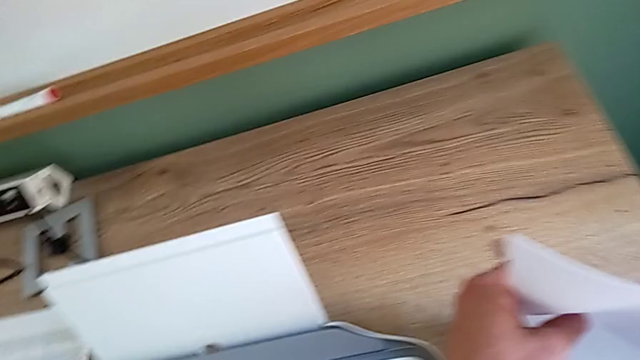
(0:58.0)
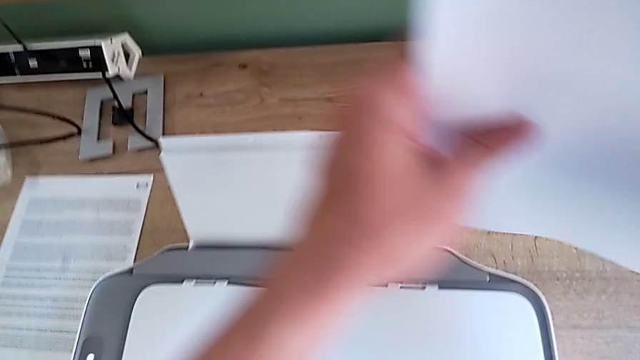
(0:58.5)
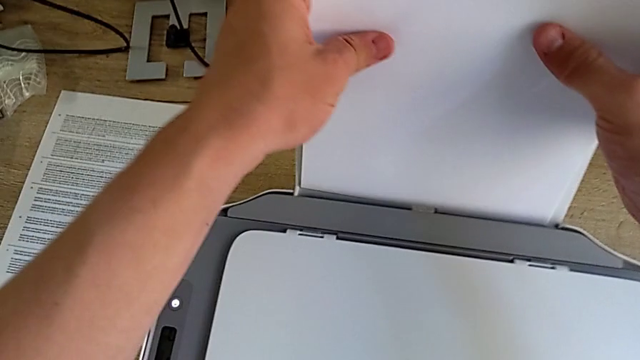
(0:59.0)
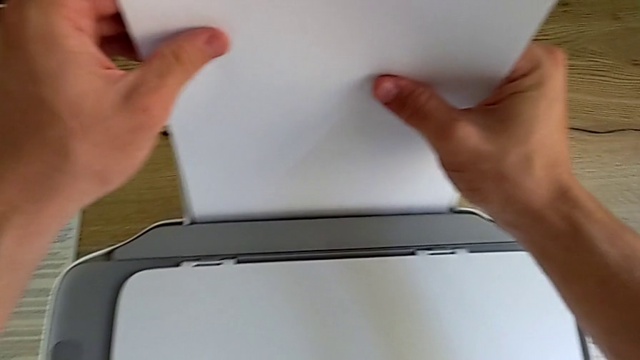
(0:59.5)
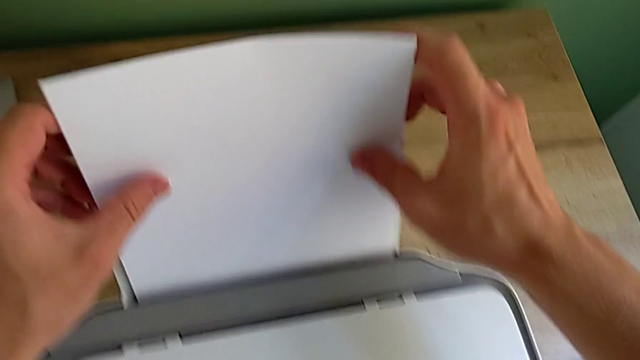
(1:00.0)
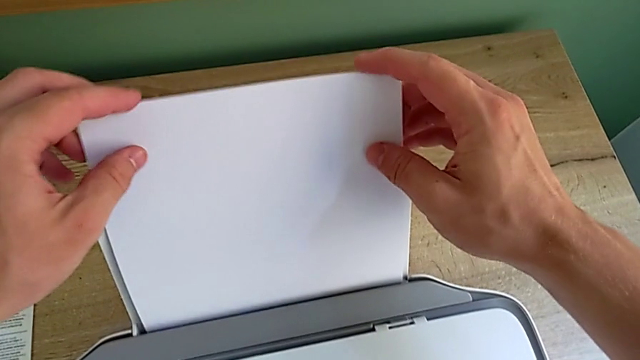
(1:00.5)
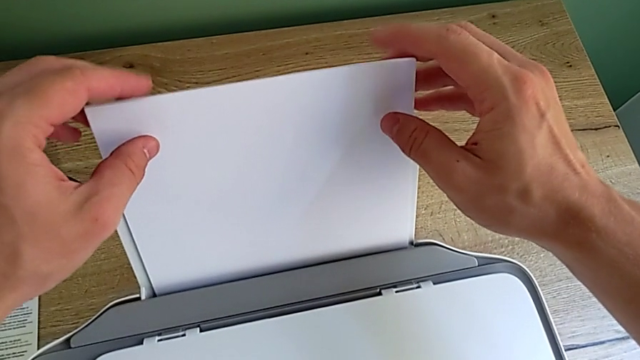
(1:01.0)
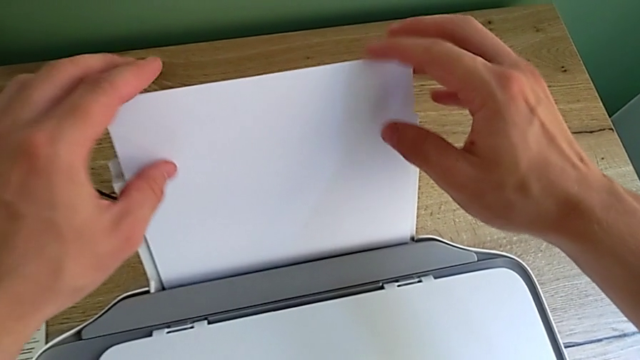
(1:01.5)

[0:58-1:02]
The camera wearer is inserting the paper stack into the paper tray. They insert the paper stack.

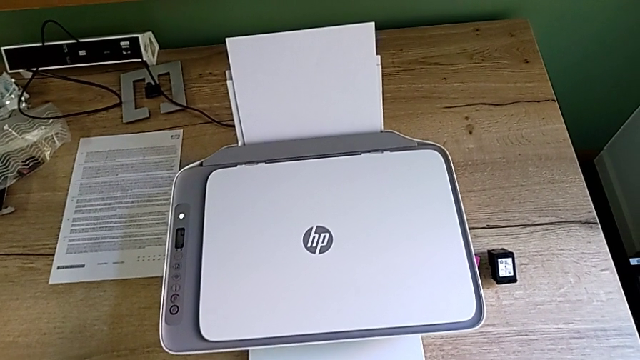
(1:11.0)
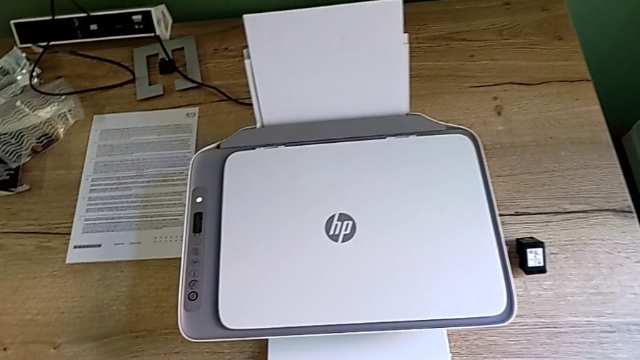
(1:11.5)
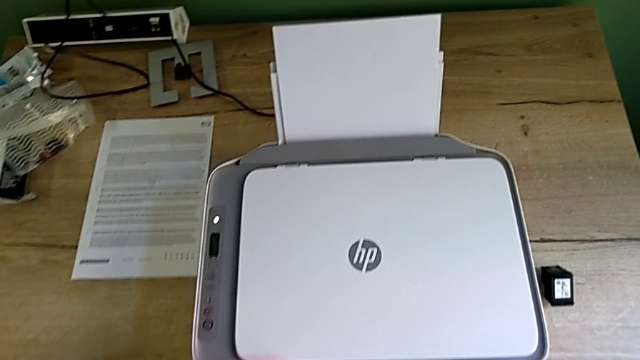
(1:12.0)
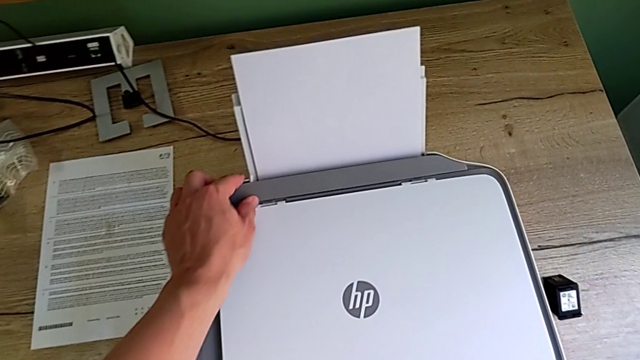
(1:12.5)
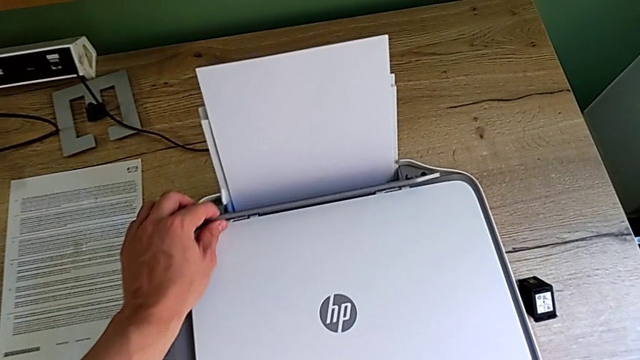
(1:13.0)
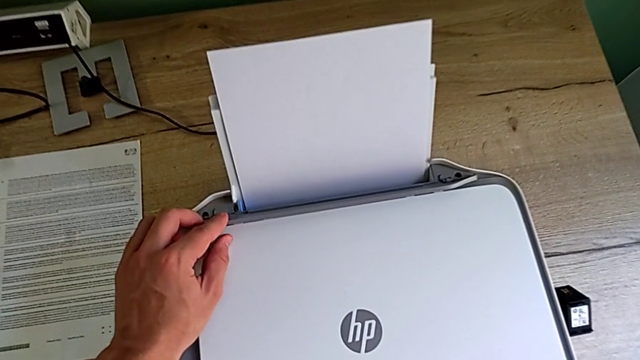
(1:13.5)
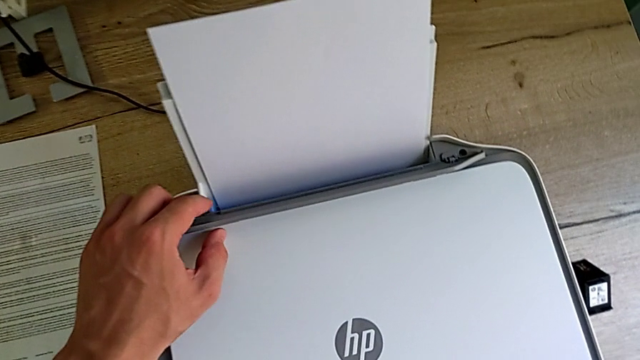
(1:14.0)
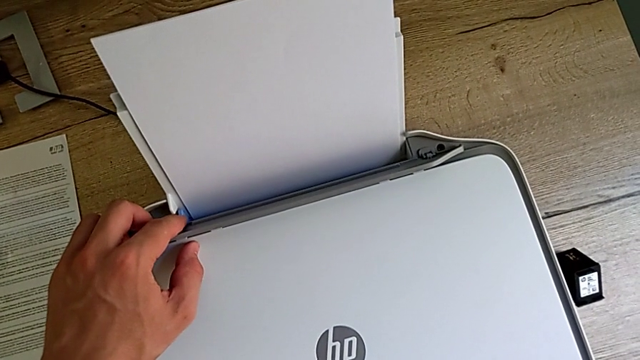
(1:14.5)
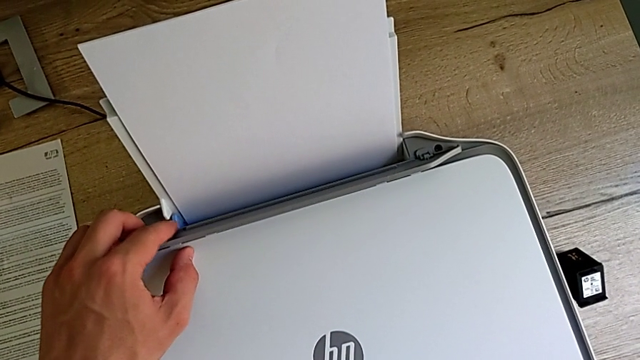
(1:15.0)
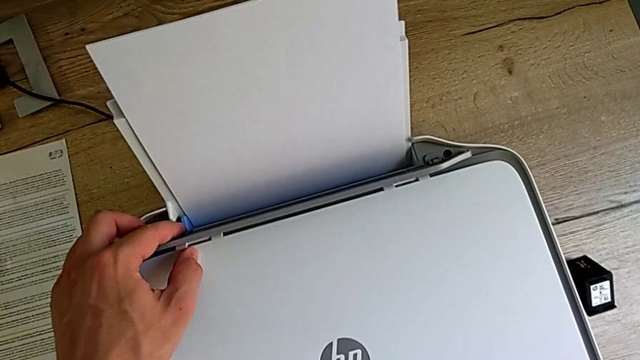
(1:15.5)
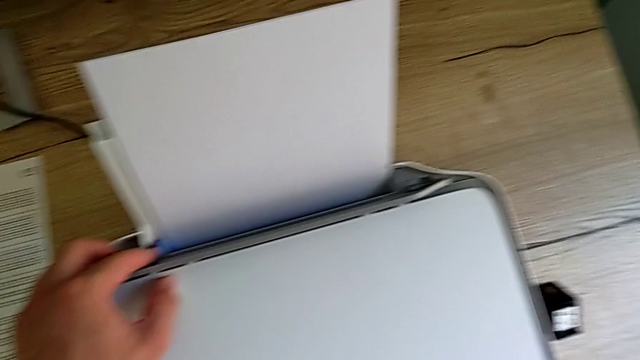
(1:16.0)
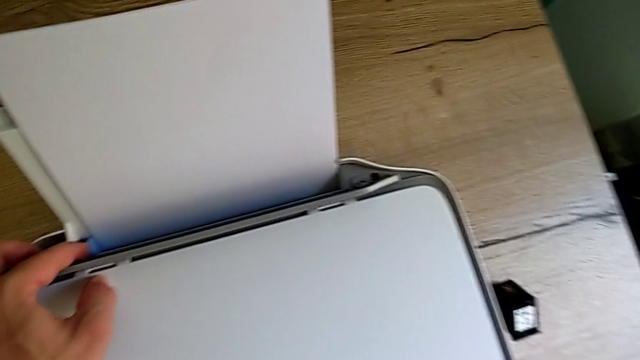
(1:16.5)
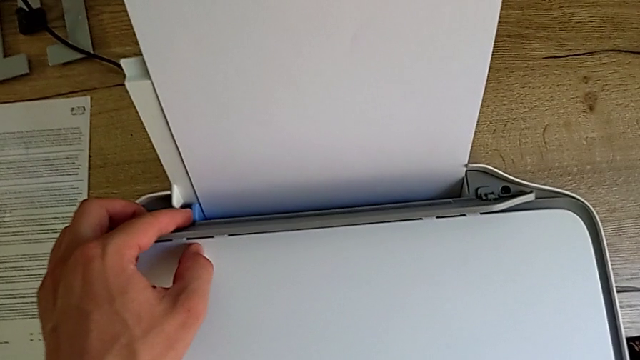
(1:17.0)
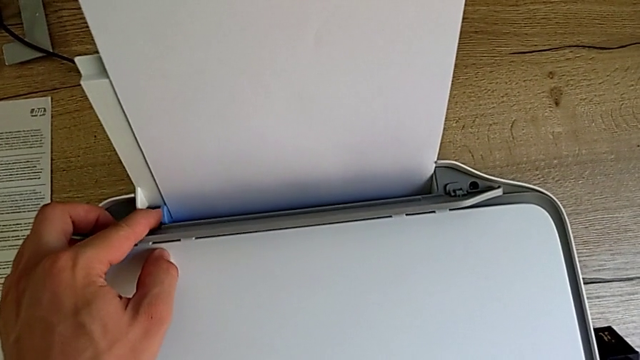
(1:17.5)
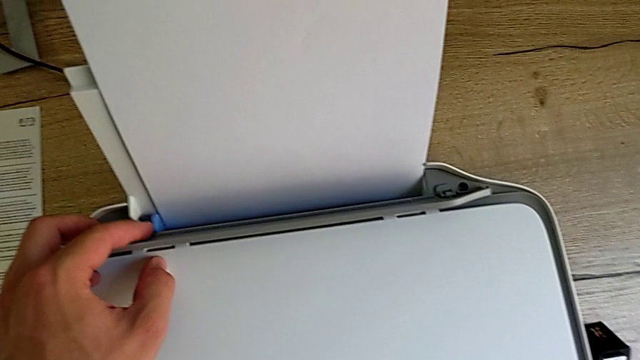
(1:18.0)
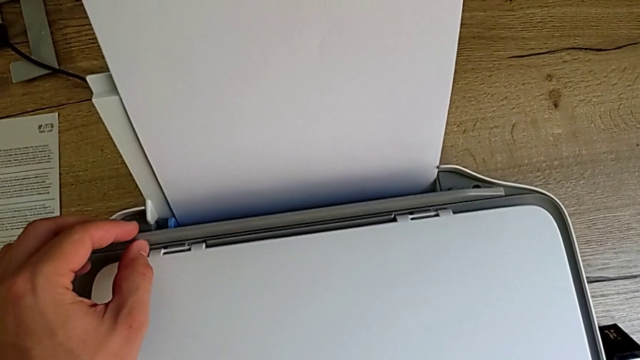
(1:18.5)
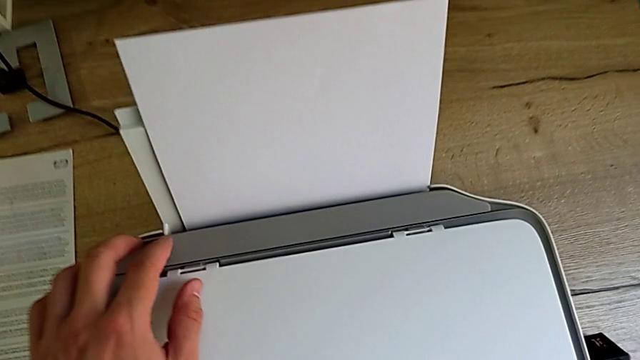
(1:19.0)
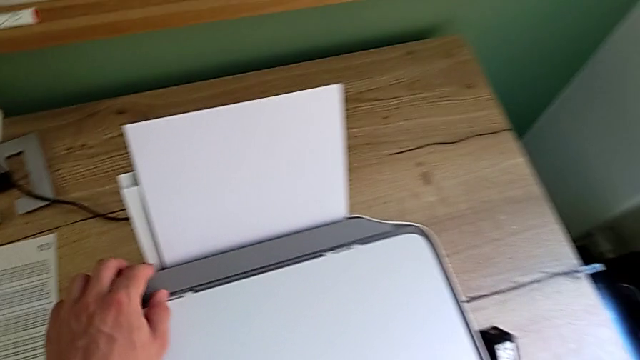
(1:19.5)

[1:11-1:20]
The camera wearer aligns the blue tab of the paper tray. They touch the paper tray, slide the blue tab, push it and push the tray shield.

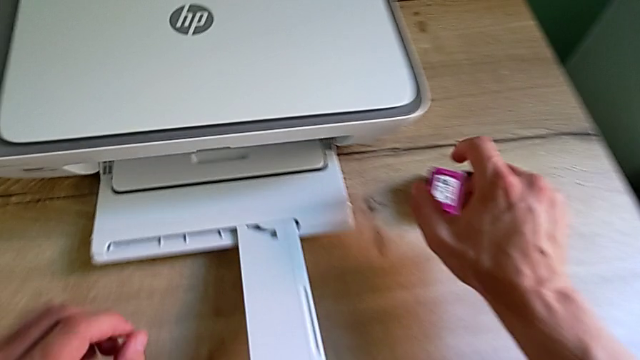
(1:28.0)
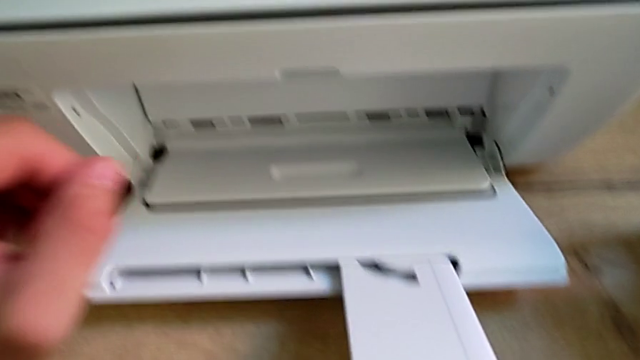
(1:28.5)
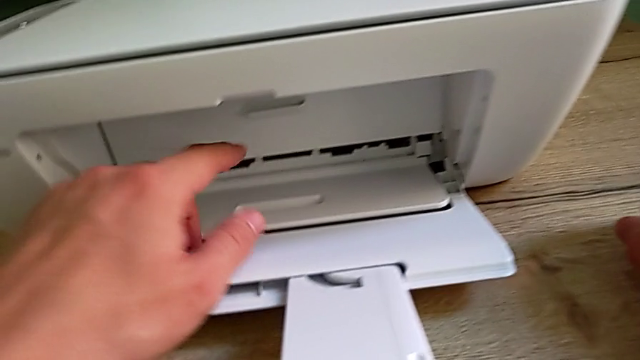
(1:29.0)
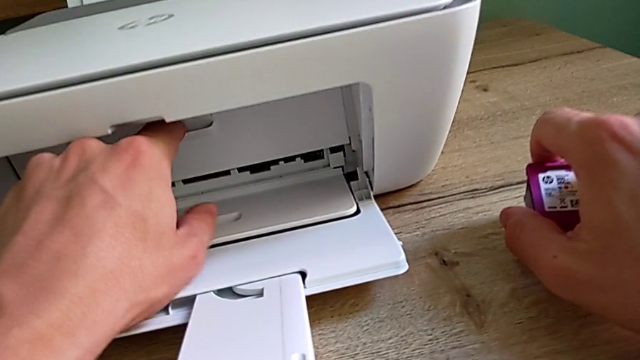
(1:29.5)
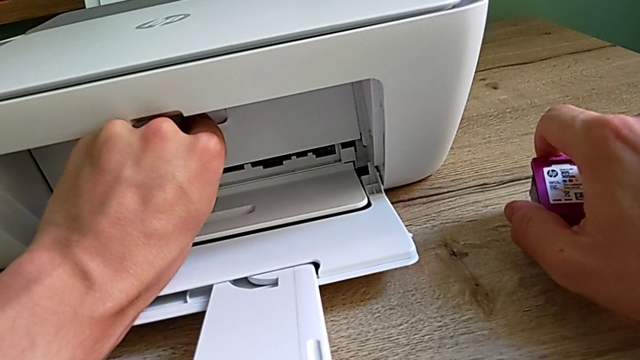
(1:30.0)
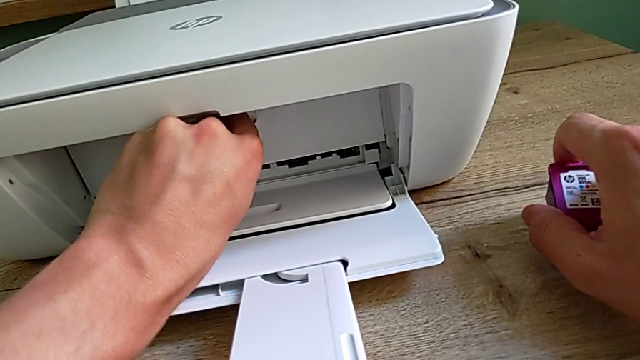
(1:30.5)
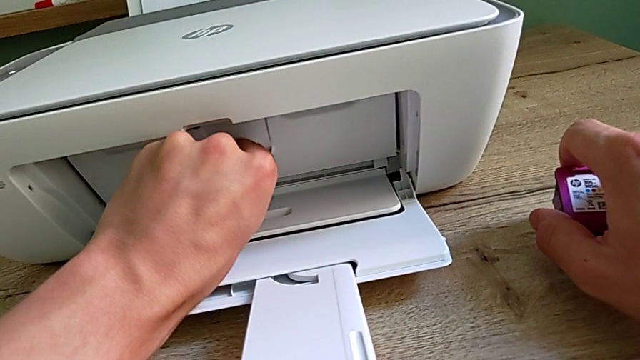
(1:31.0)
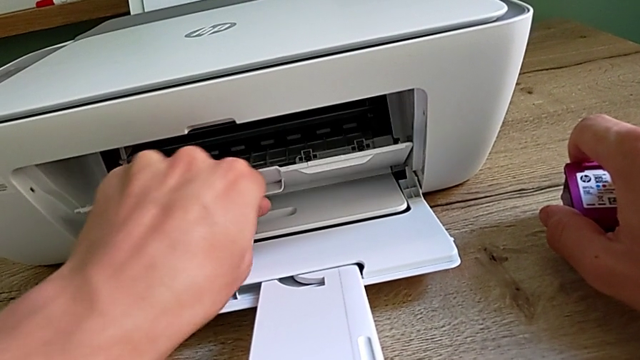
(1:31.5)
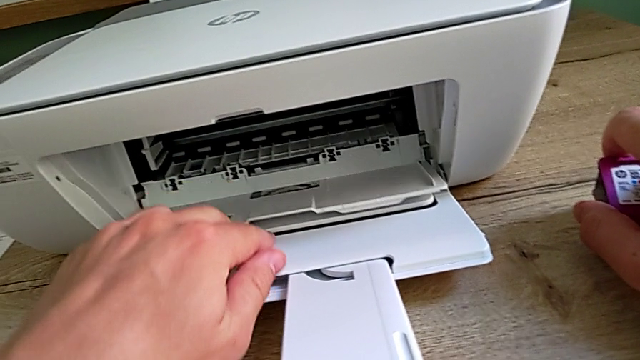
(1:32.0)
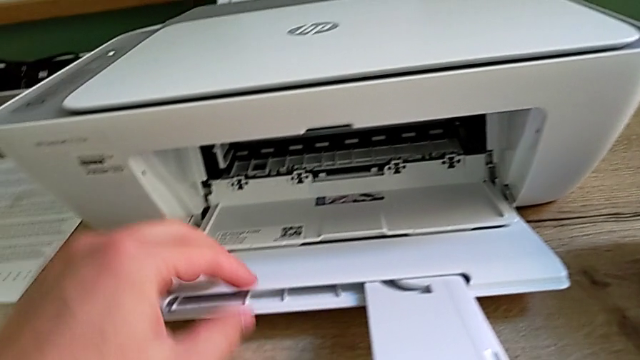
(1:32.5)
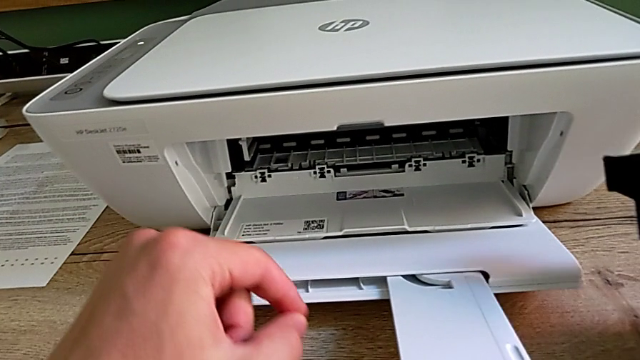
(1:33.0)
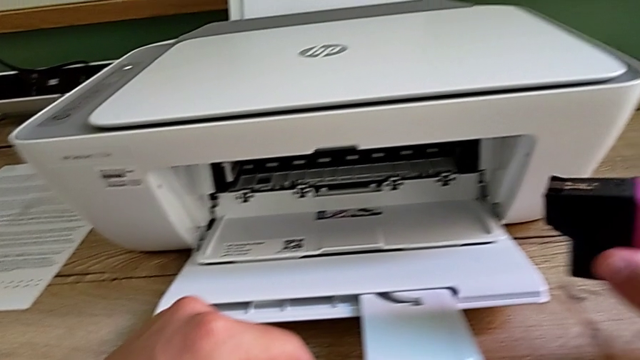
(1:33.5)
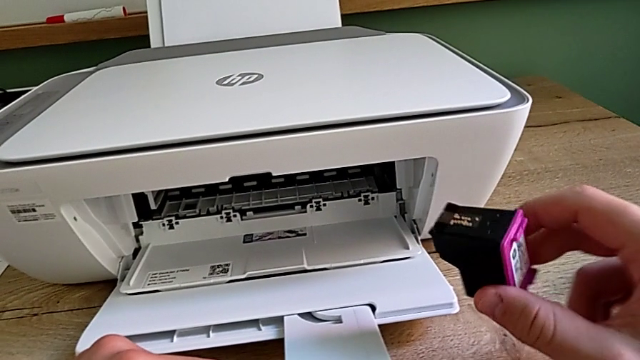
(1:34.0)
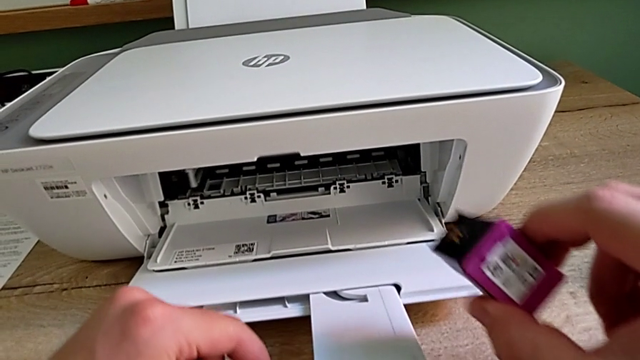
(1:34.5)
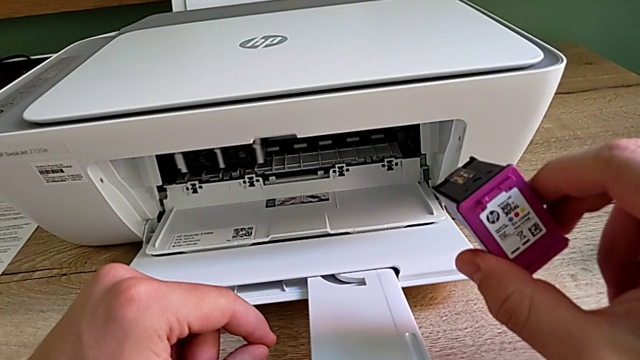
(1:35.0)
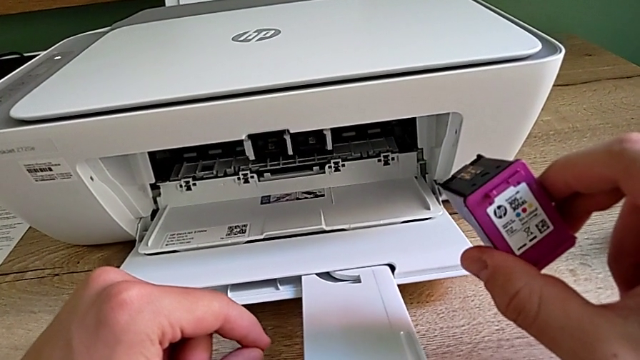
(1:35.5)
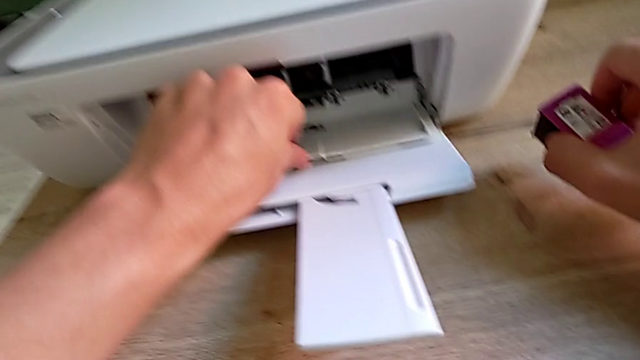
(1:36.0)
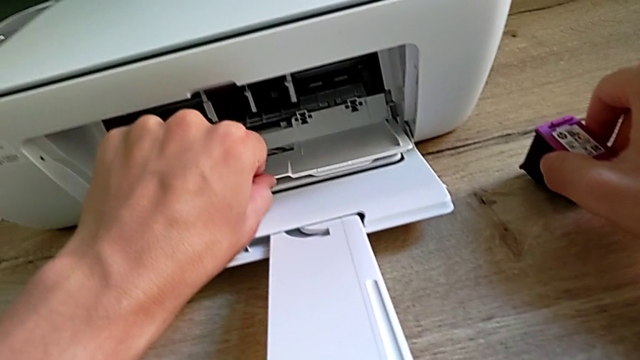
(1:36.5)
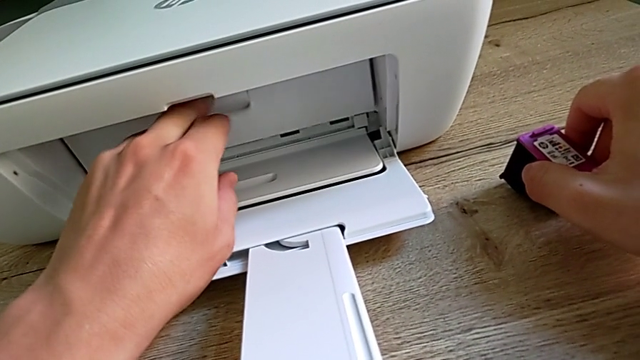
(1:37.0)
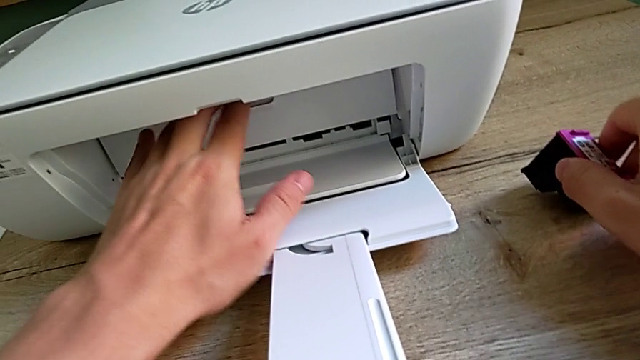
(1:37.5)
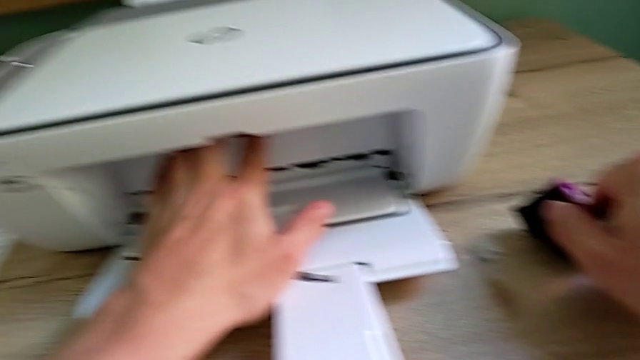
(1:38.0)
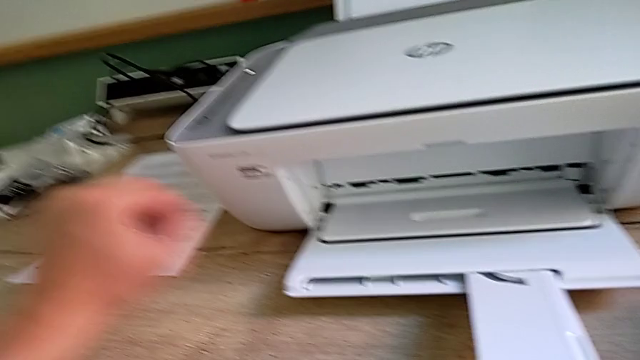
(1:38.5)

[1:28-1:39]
The camera wearer inspects the cartridge gate. They open the paper tray, hold the ink cartridge and close the cartridge gate.
